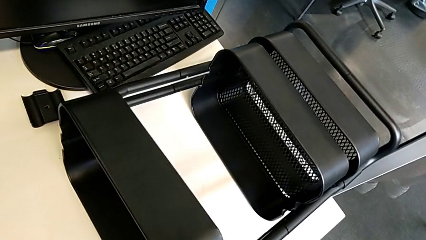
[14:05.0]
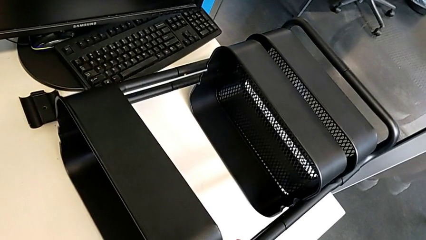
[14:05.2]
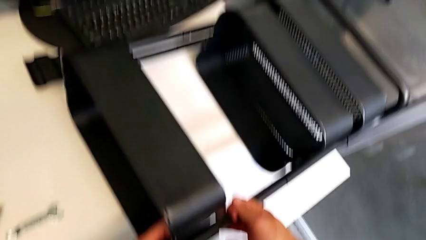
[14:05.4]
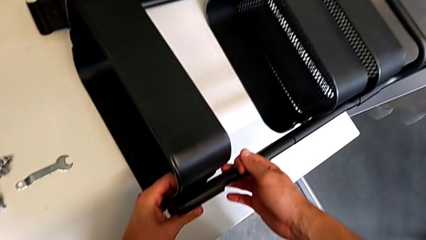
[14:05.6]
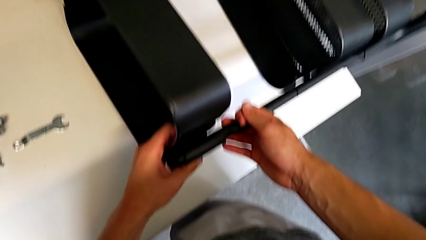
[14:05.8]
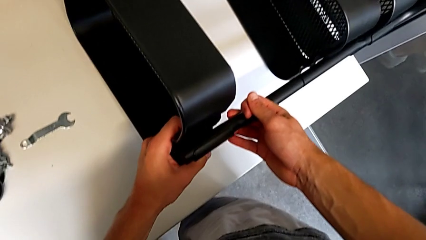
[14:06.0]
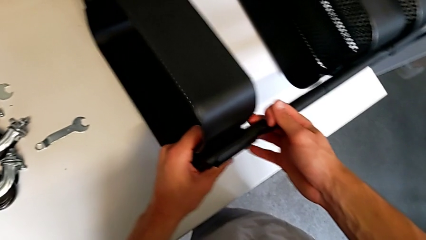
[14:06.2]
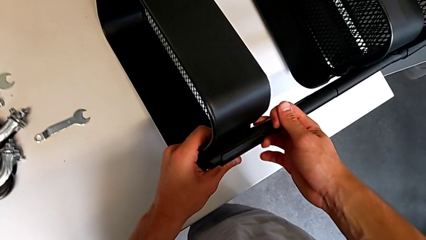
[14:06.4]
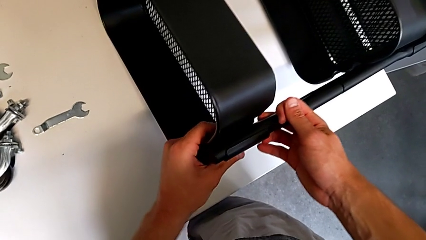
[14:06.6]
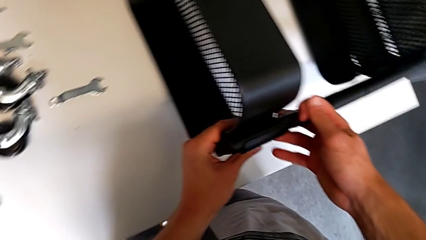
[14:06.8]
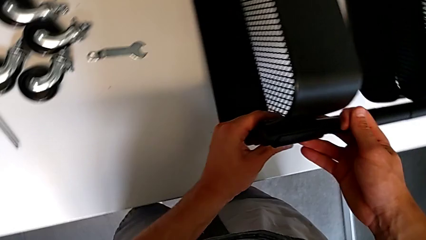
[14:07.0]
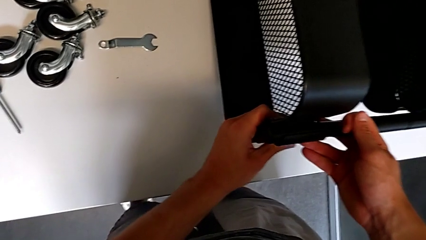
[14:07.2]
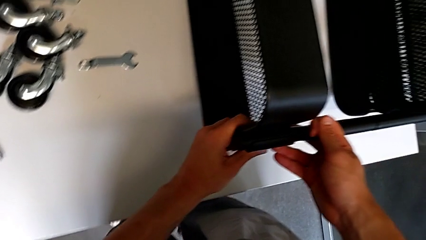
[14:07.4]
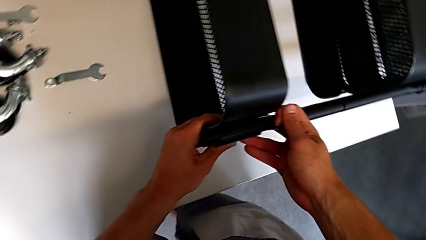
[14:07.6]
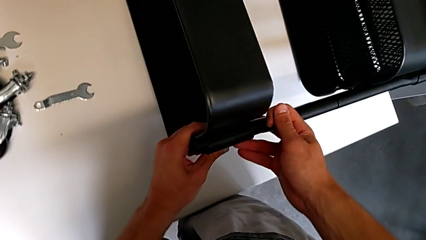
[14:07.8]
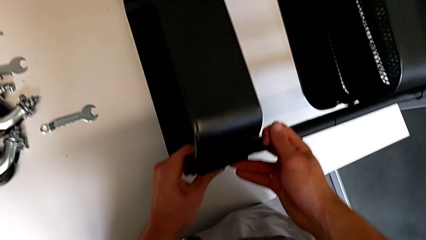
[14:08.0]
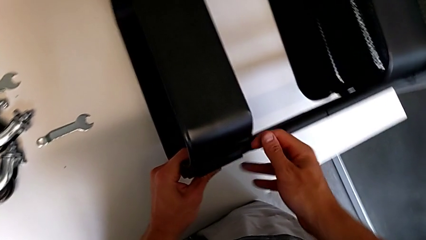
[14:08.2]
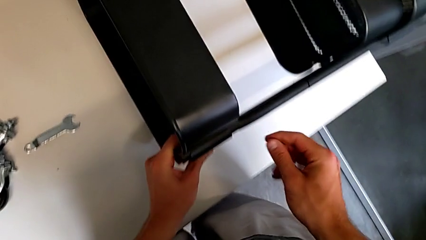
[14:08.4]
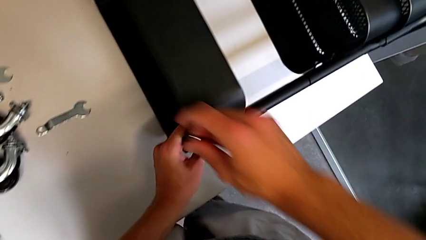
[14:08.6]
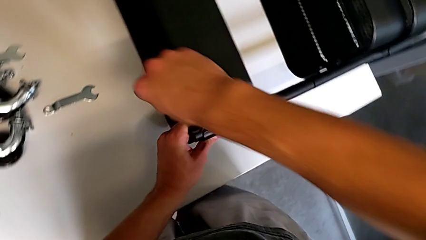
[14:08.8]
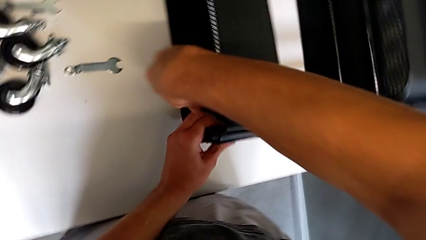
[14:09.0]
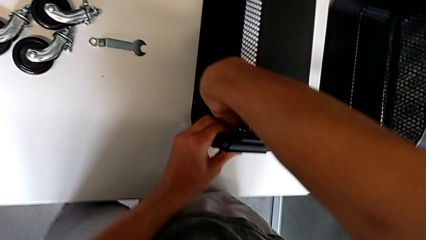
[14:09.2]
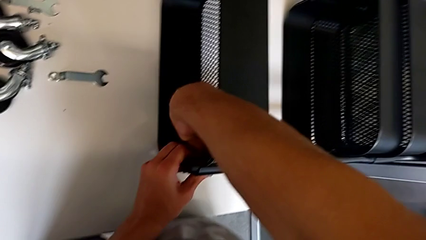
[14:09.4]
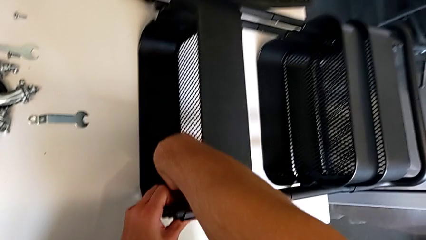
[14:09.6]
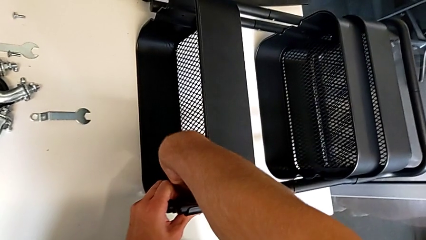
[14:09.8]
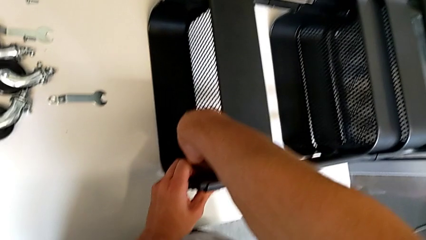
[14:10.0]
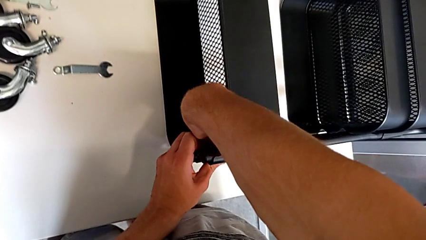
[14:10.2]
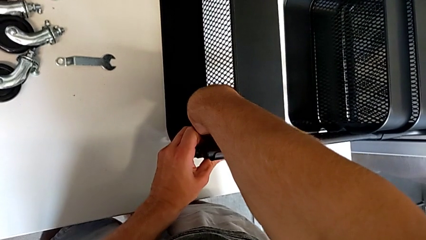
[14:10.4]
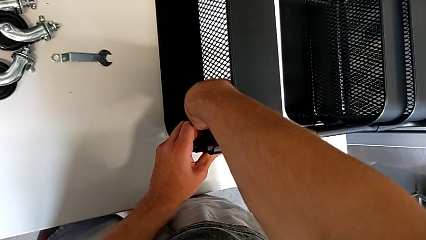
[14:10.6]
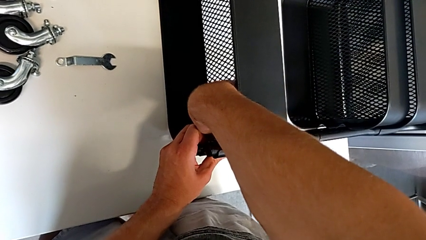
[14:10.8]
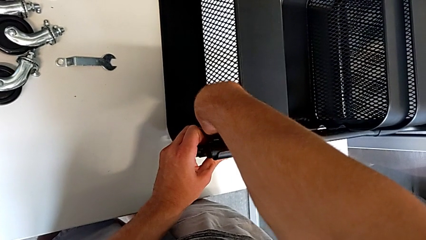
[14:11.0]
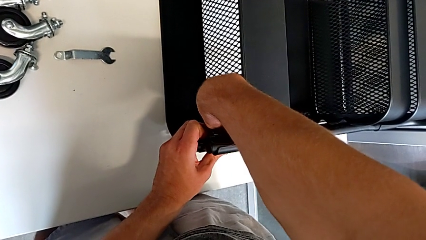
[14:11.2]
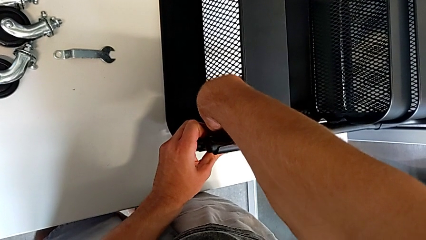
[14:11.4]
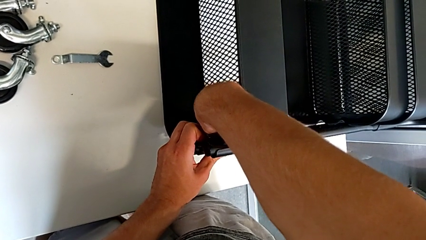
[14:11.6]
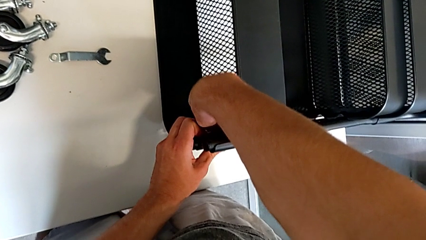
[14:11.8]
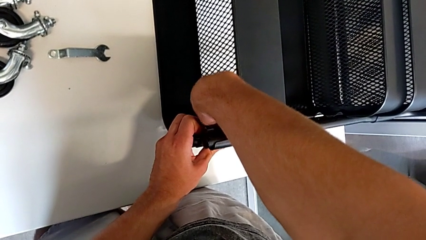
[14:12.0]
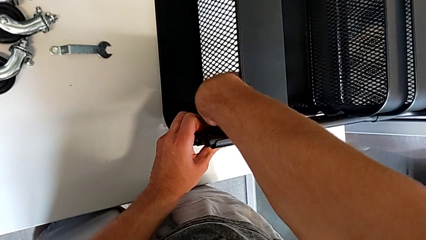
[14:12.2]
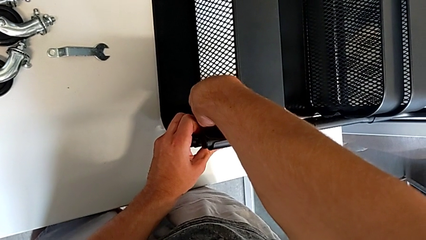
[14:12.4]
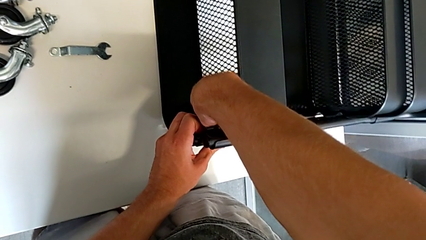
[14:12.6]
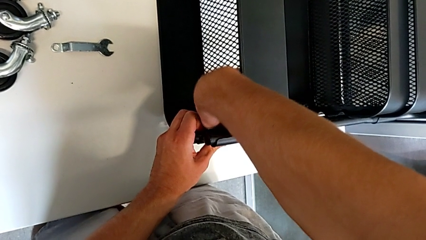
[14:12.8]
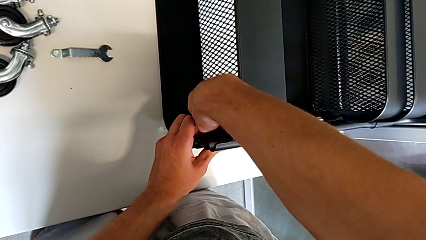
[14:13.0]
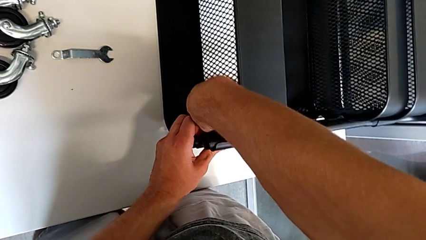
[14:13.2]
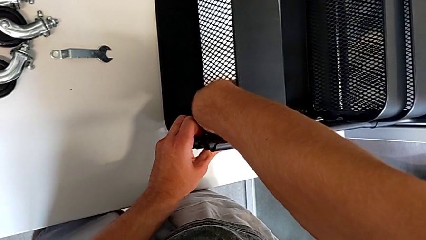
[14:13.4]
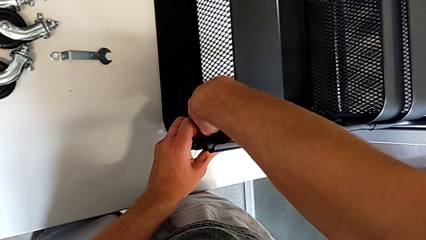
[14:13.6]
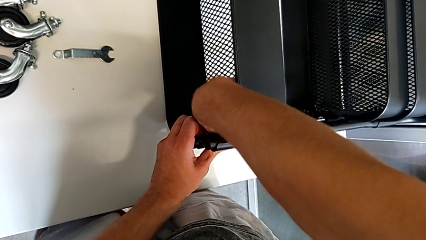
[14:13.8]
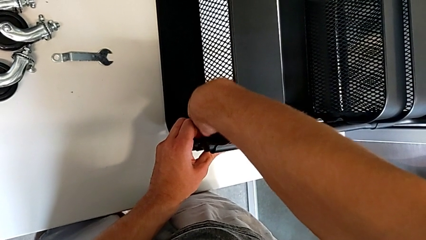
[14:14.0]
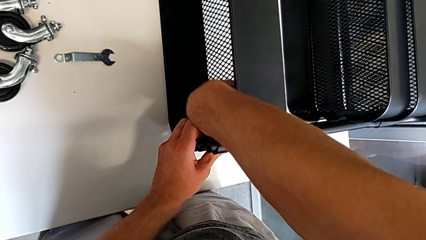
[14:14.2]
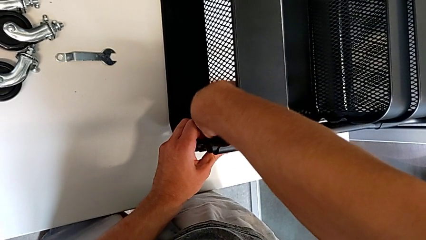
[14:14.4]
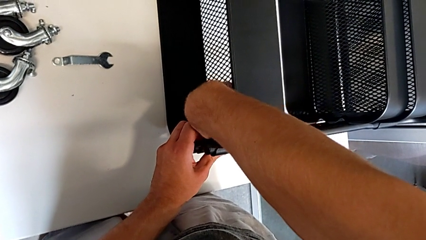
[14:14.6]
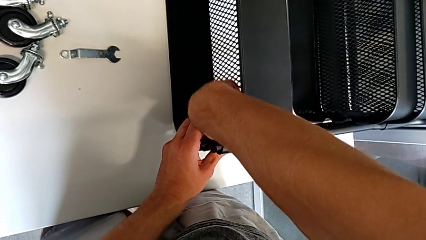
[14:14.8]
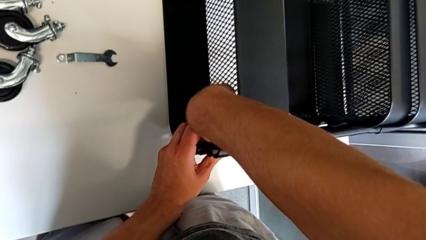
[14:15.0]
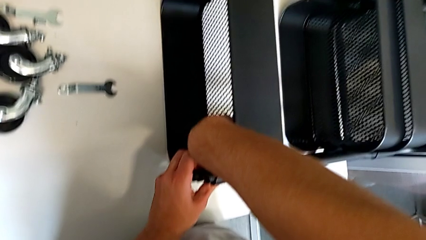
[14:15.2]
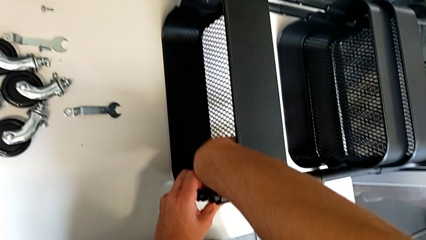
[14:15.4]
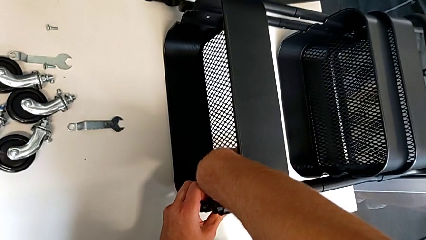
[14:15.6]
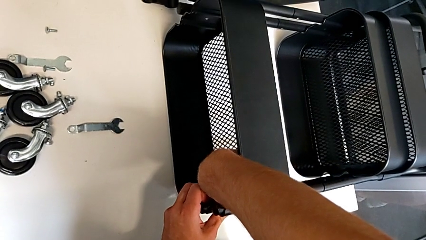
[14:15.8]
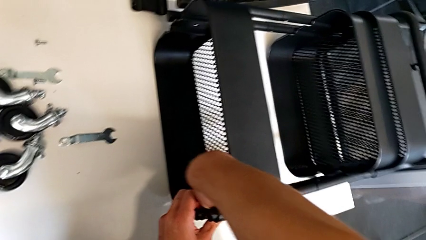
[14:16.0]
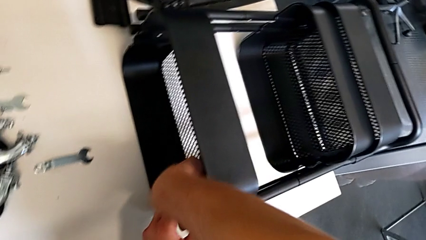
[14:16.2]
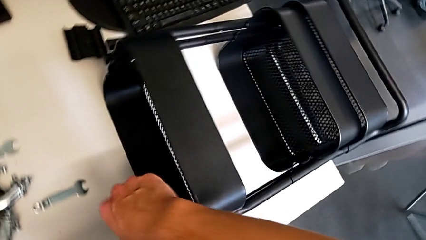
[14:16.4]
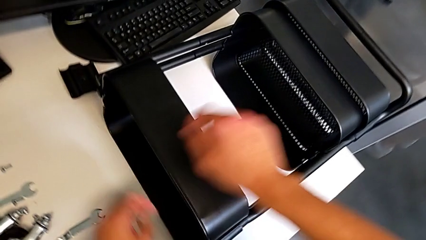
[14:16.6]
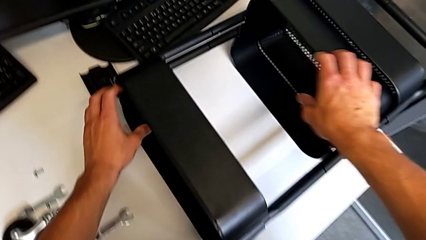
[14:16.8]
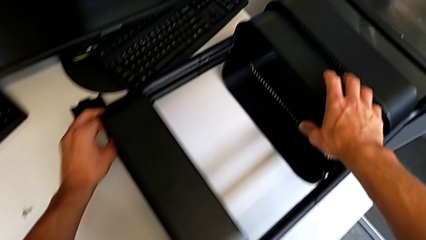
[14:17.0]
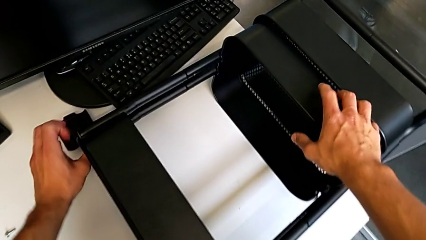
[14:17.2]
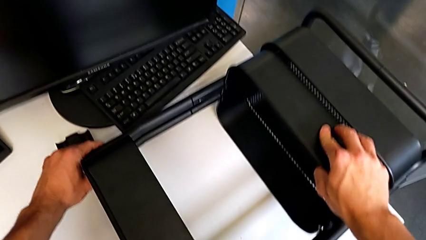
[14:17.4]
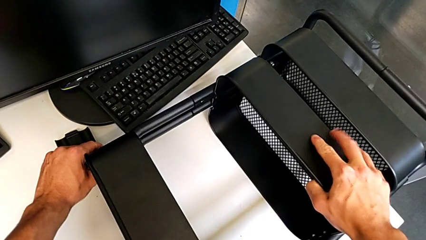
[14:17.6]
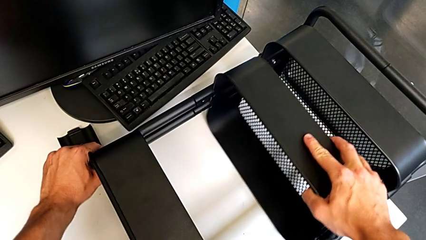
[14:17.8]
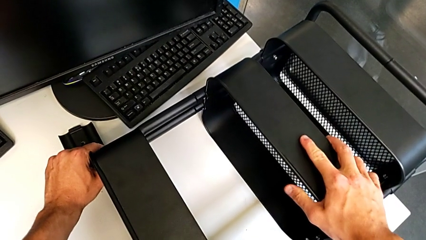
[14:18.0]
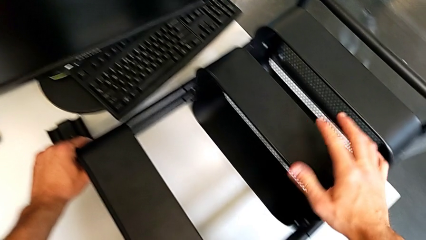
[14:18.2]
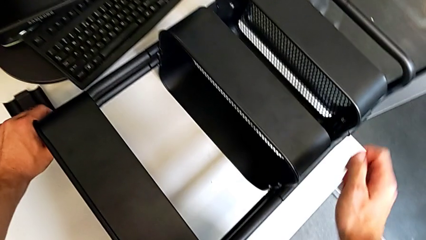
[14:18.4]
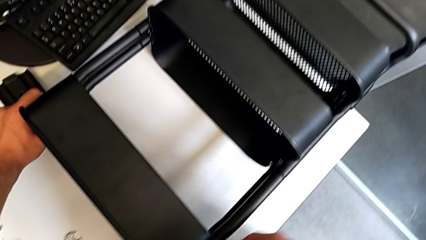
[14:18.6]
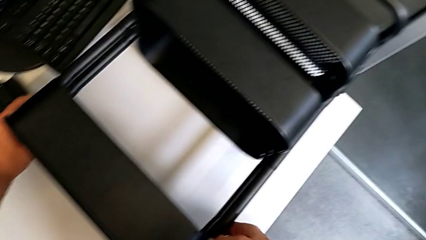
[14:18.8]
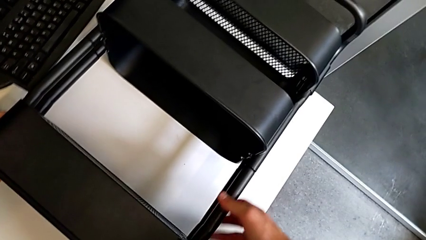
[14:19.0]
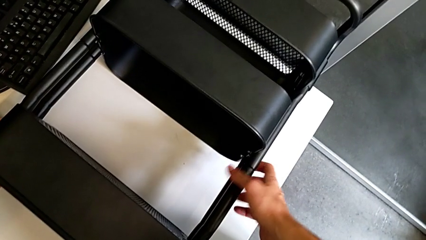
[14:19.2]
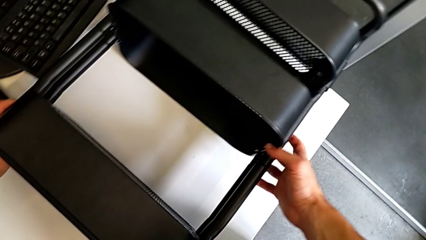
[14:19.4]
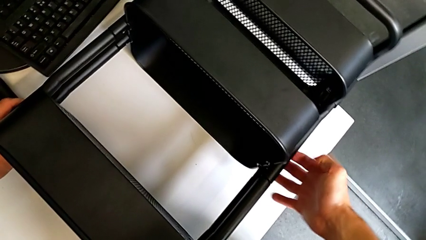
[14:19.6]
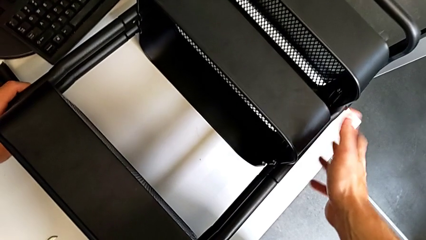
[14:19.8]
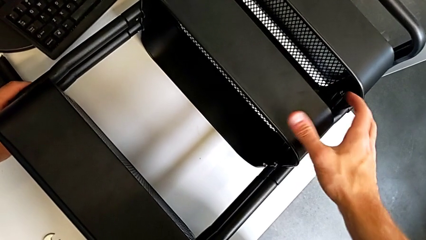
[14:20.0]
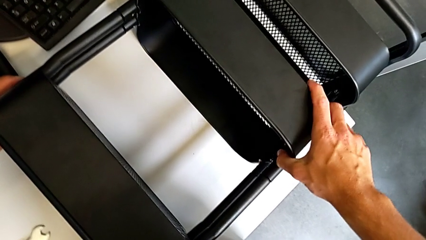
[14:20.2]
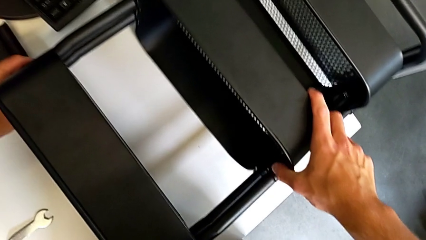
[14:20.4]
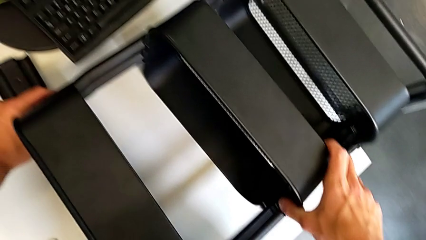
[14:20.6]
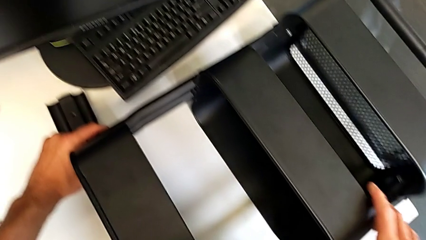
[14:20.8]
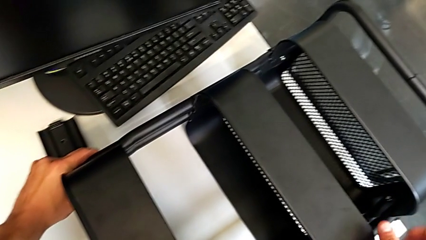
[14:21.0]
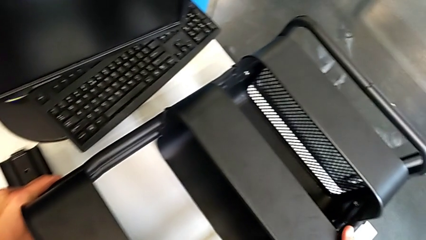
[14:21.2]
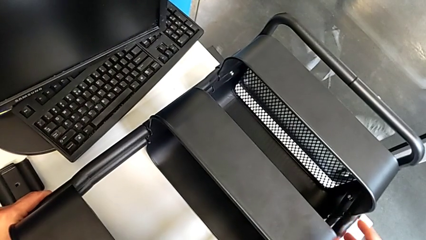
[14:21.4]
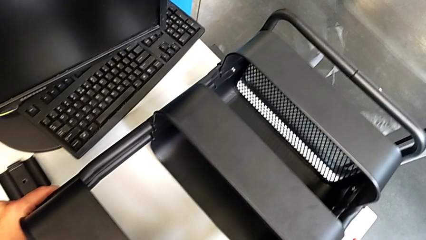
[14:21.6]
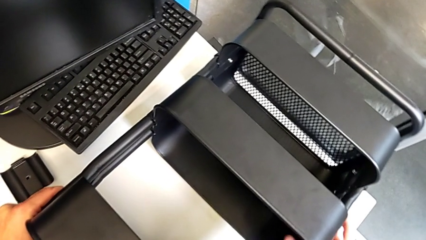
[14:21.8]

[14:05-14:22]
The camera wearer is screwing the top tray of the furniture. They align the grid tray, screw the hex nut and align the grid tray.
